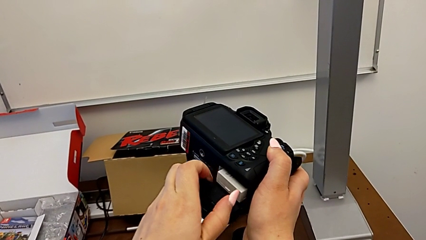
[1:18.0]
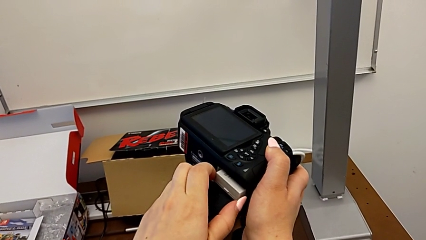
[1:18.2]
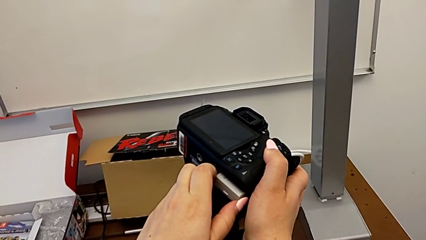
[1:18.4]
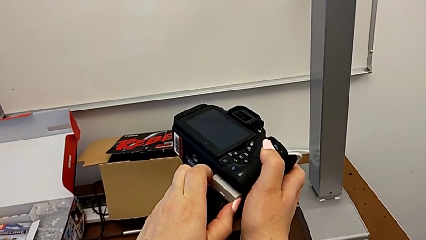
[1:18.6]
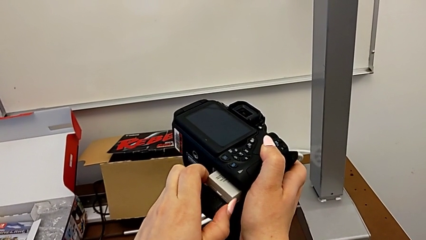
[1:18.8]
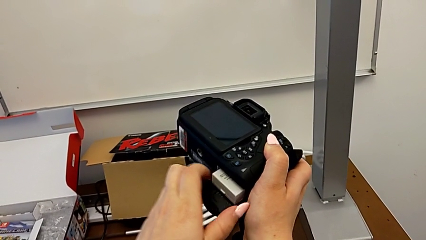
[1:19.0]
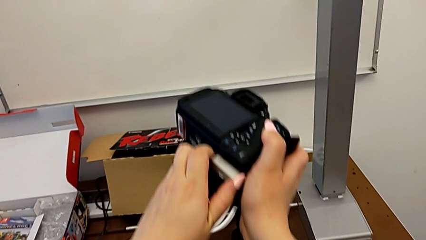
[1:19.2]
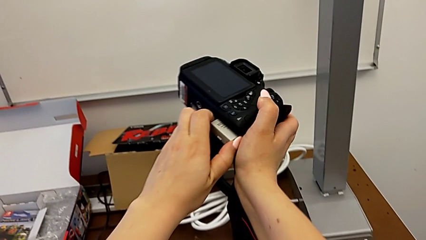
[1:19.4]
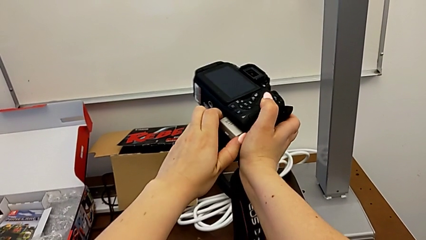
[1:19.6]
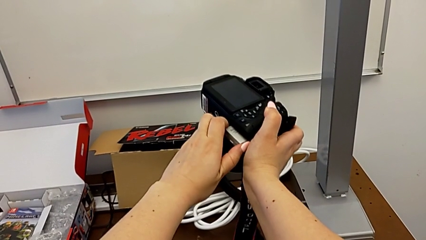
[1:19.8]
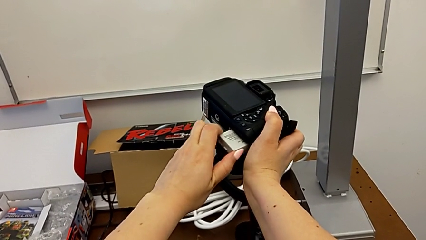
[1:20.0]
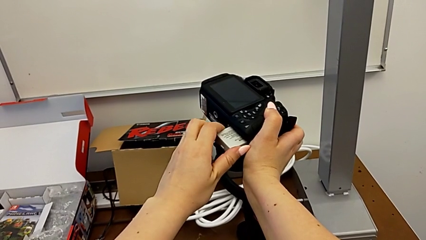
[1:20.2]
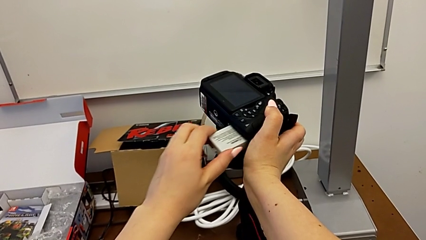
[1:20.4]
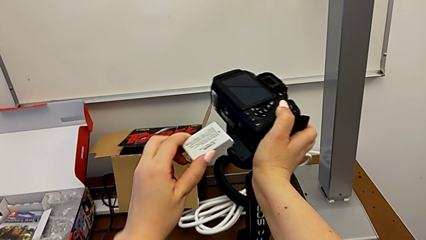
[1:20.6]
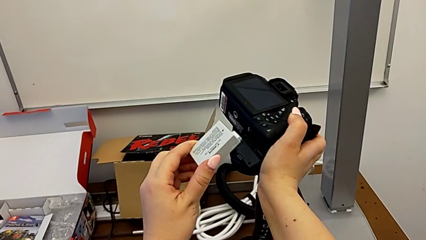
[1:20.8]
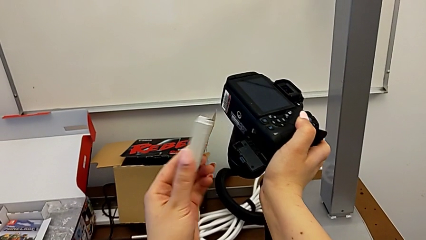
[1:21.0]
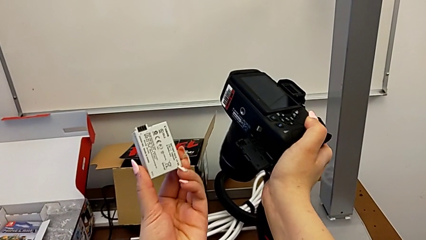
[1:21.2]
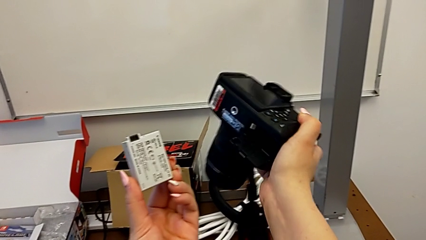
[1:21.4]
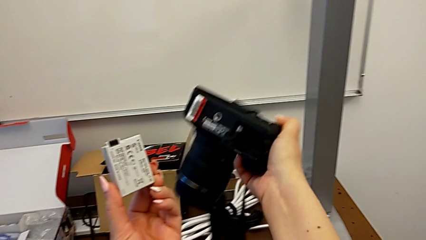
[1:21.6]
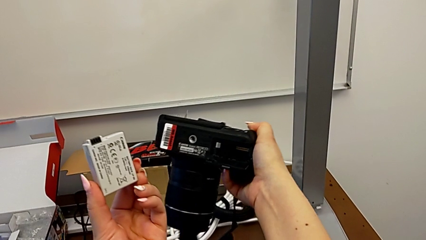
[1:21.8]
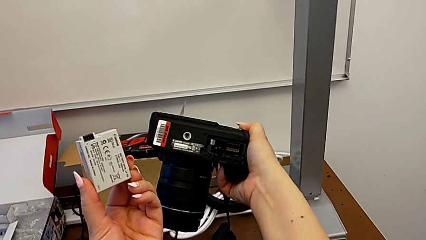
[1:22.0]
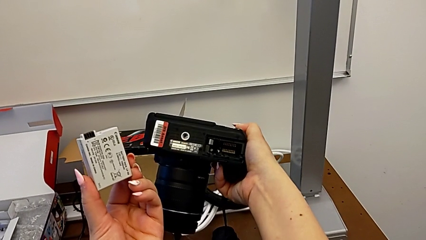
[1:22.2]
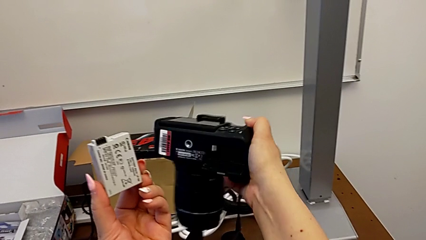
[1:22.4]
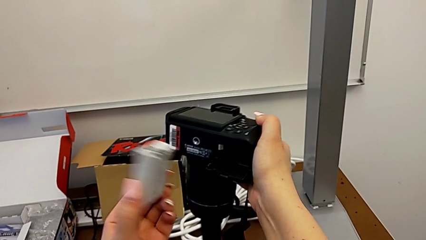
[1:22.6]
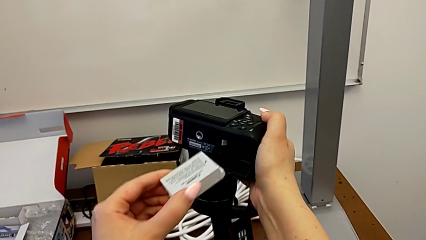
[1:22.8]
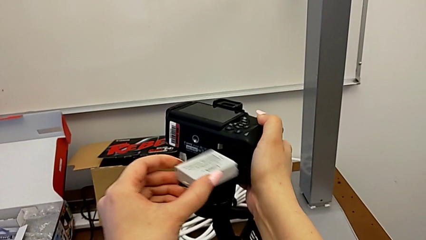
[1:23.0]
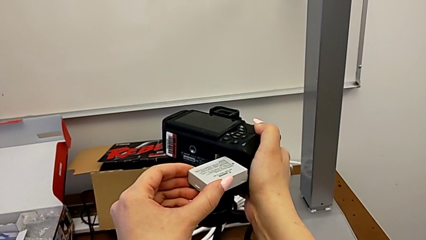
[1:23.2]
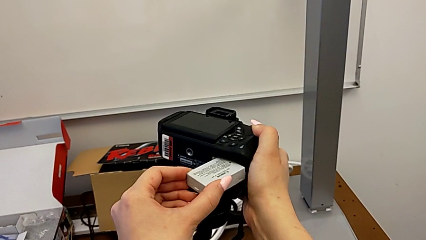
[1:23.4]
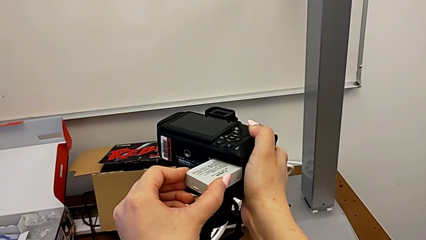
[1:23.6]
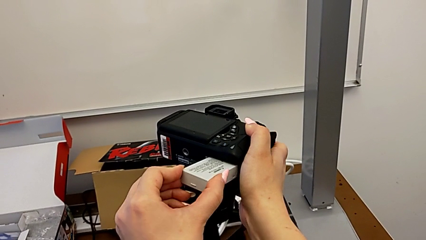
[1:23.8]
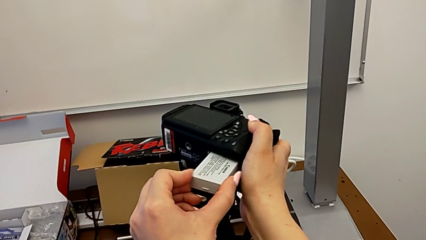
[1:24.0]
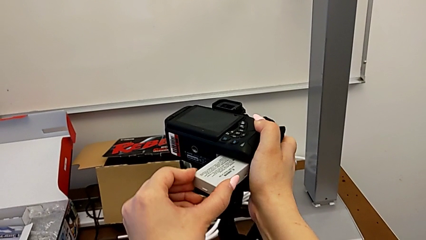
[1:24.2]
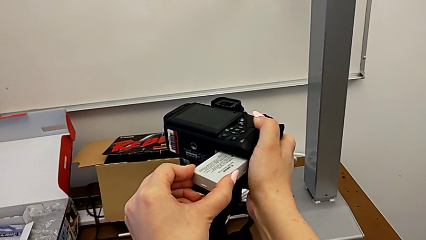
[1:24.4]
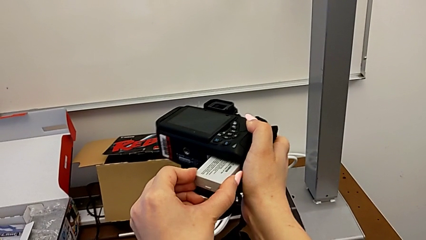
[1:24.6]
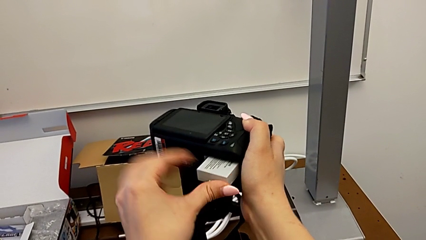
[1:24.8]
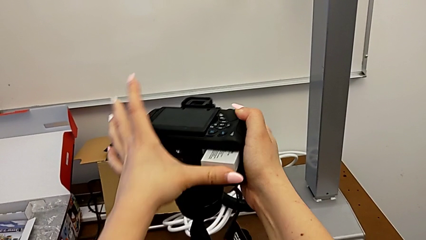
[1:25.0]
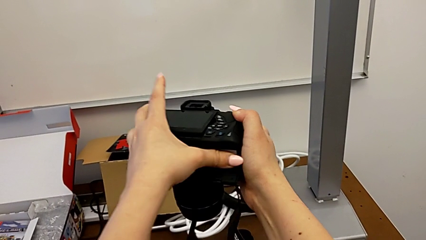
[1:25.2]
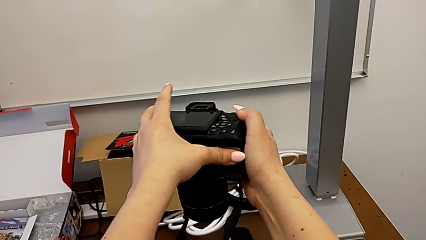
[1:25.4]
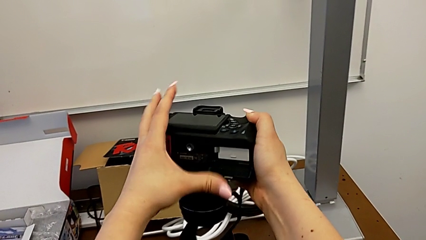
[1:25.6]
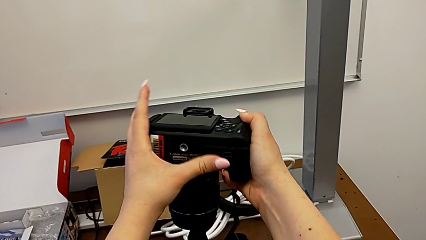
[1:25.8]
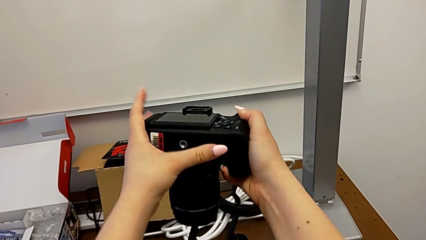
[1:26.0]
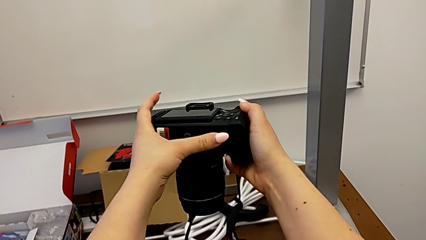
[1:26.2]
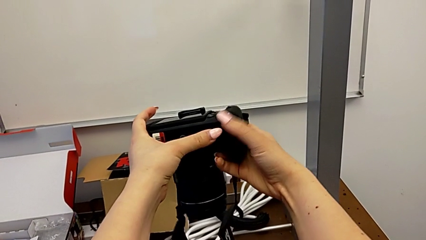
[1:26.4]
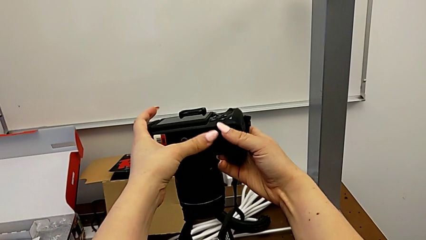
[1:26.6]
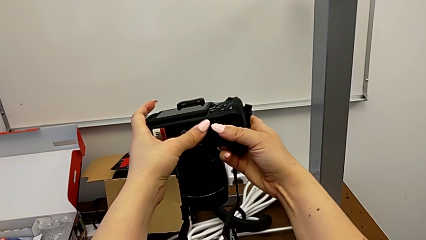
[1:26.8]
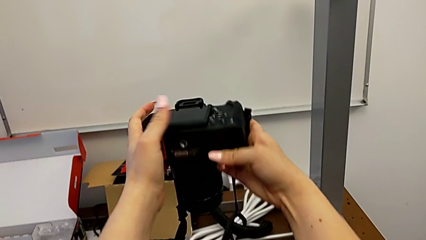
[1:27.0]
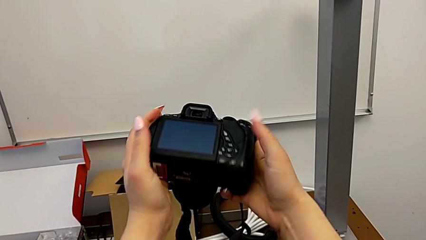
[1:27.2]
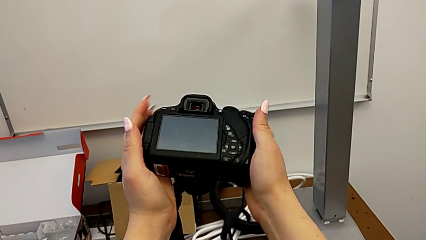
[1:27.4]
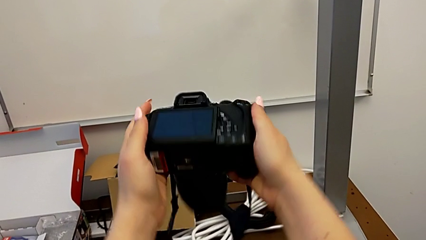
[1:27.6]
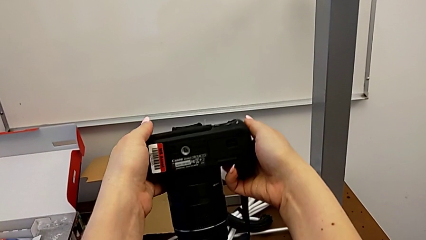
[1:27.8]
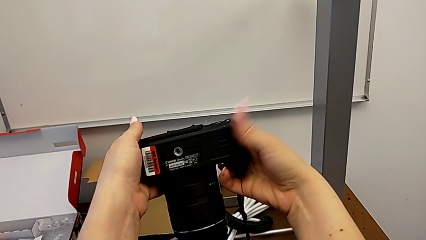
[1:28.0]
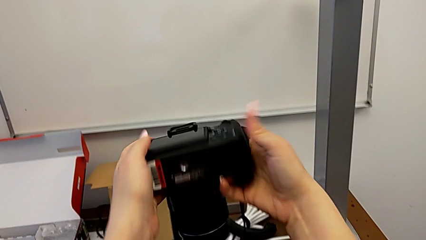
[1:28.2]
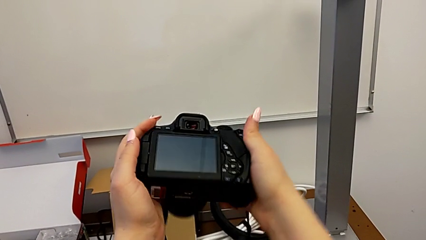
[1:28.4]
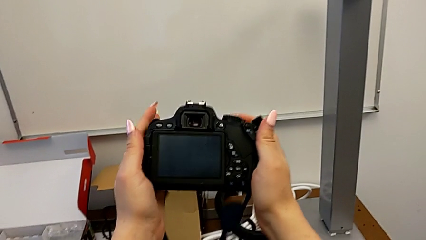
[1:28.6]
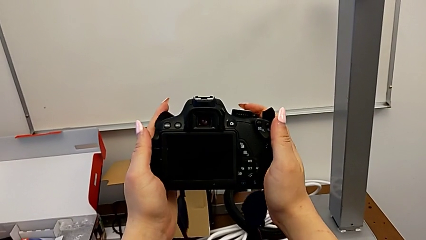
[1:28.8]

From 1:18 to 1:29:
The camera wearer is changing the battery in the DSLR. They withdraw the battery, insert the battery, push it, close the battery door and flip the DSLR.

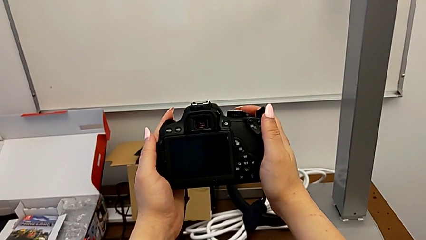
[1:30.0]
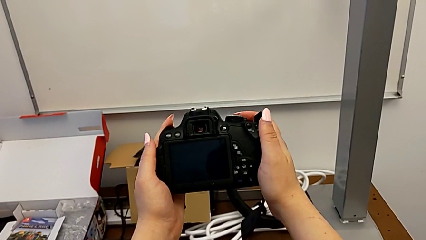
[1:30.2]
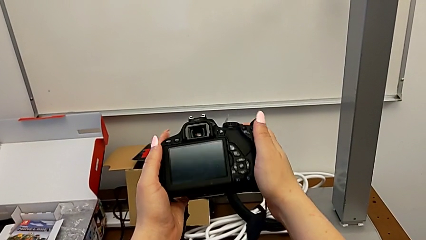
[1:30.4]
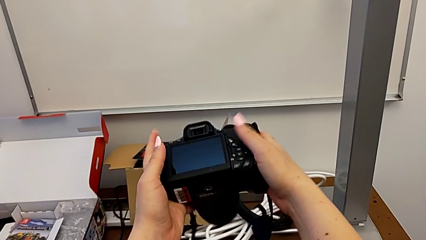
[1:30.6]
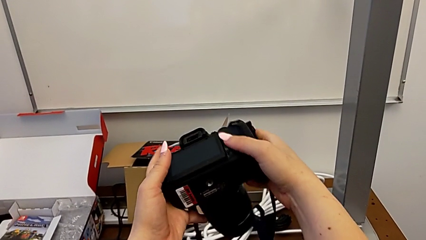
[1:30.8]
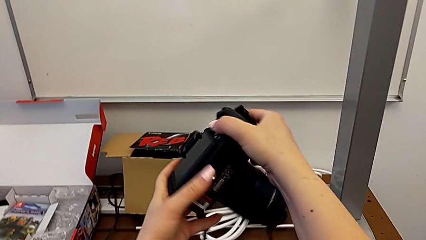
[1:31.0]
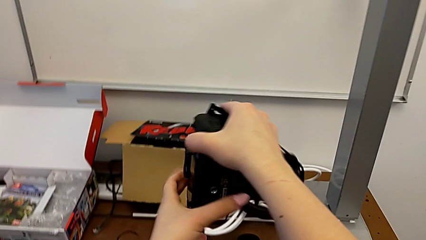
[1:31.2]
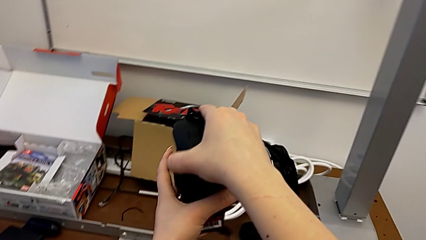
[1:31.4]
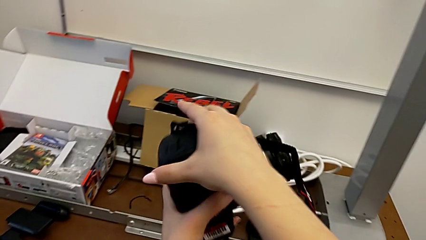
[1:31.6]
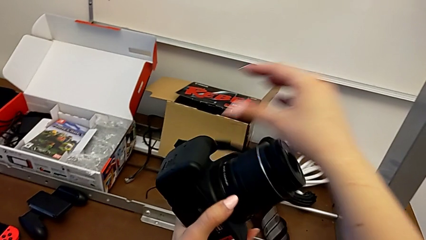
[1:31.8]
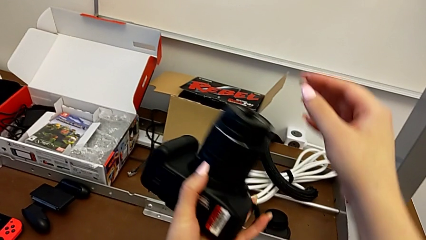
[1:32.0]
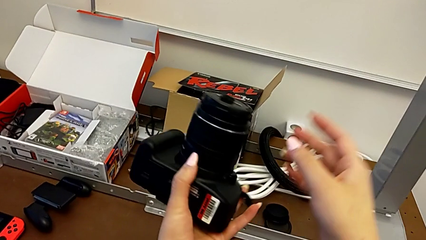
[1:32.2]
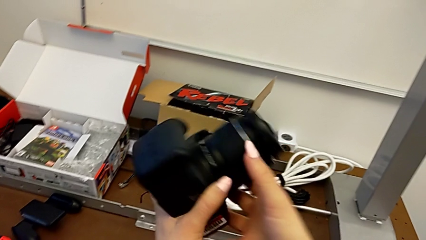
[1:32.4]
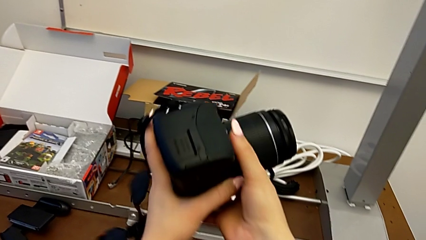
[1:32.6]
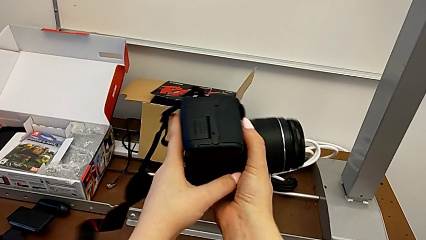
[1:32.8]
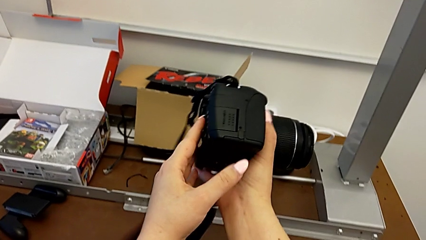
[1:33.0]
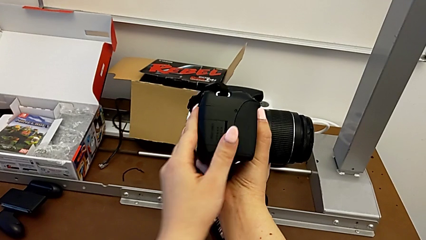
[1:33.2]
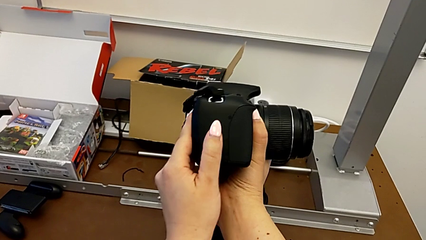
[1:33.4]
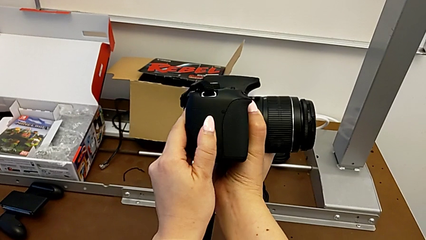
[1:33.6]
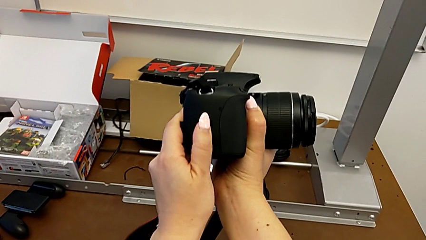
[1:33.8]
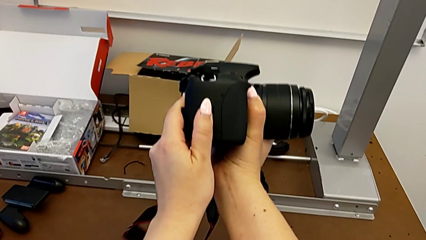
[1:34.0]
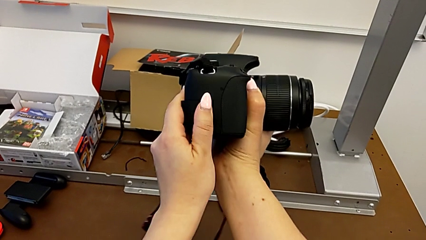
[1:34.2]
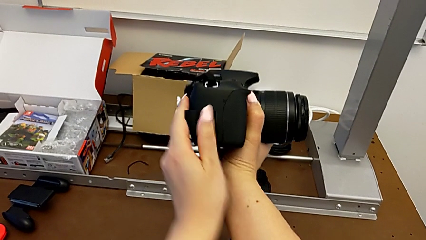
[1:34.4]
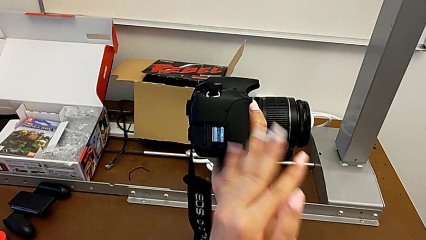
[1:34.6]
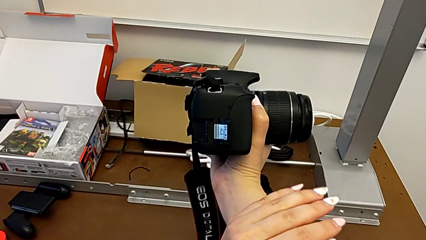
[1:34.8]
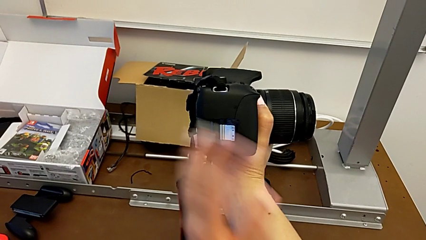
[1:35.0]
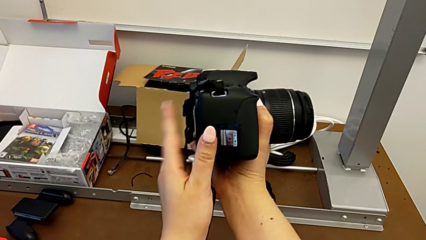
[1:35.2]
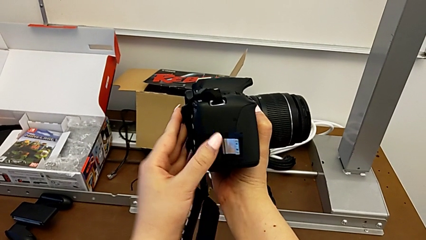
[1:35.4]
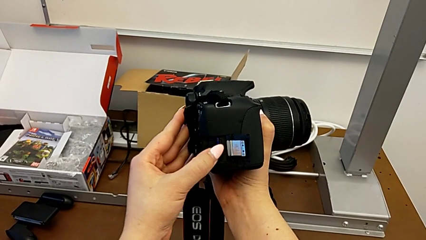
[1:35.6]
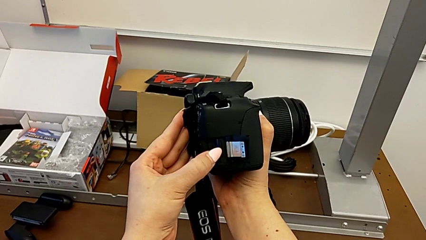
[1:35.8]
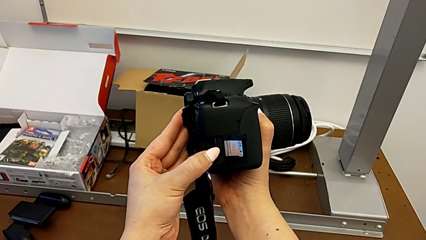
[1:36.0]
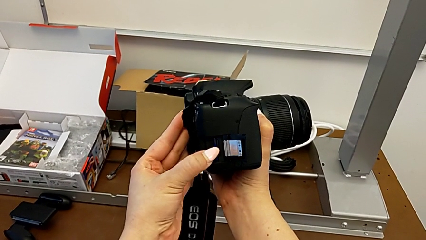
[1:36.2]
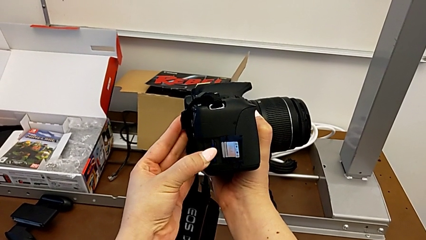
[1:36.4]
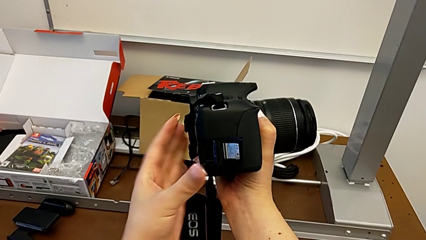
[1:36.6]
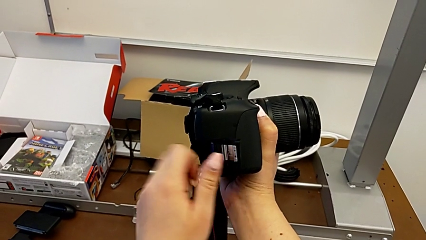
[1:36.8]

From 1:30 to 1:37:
The camera wearer is changing the SD card in the DSLR. They rotate the DSLR, push the SD slot and open the SD card.
